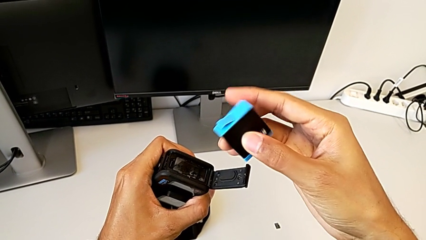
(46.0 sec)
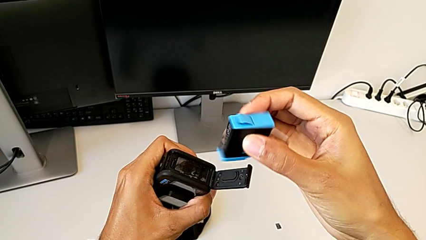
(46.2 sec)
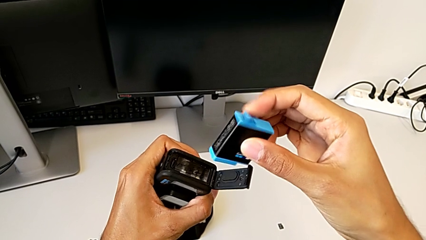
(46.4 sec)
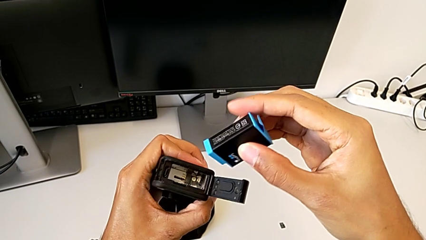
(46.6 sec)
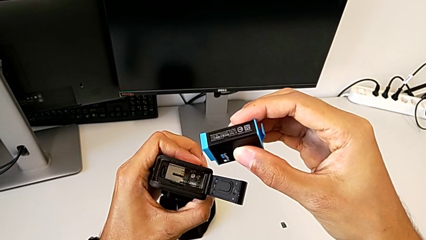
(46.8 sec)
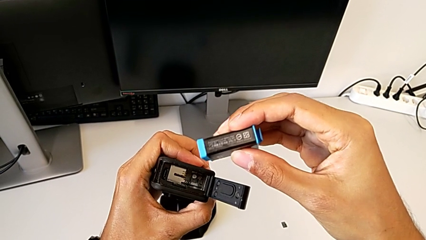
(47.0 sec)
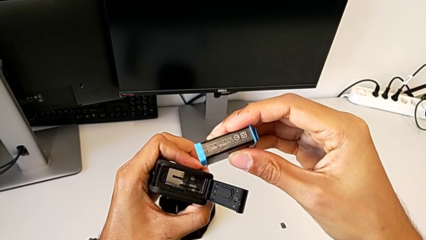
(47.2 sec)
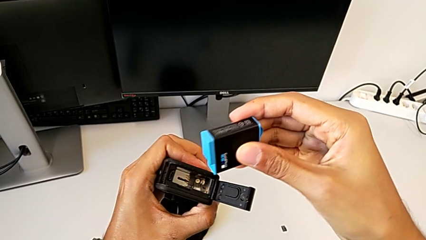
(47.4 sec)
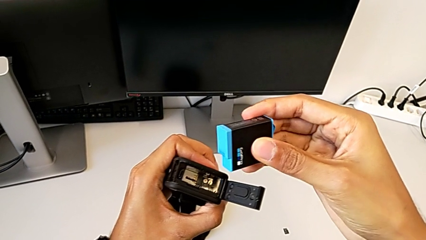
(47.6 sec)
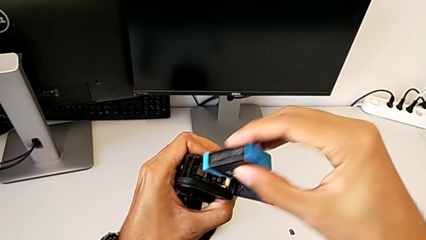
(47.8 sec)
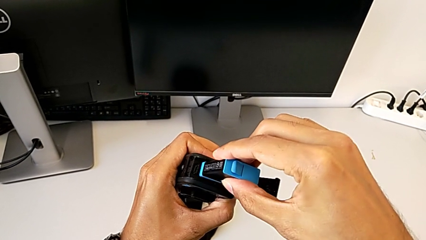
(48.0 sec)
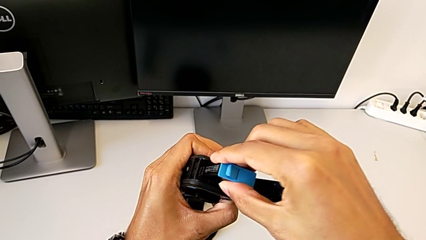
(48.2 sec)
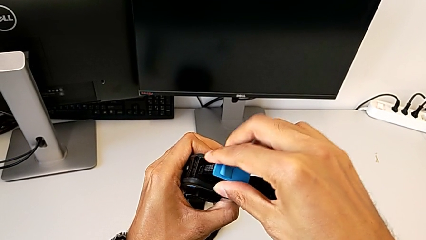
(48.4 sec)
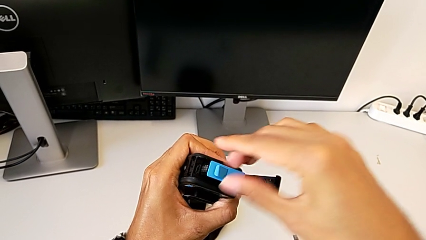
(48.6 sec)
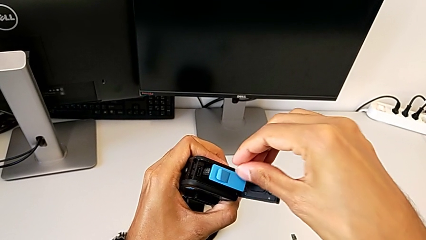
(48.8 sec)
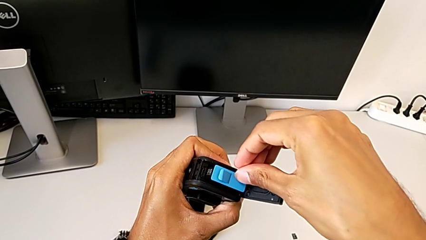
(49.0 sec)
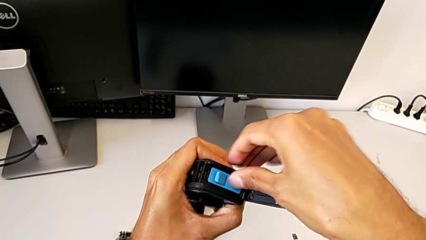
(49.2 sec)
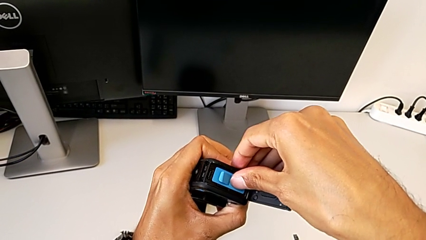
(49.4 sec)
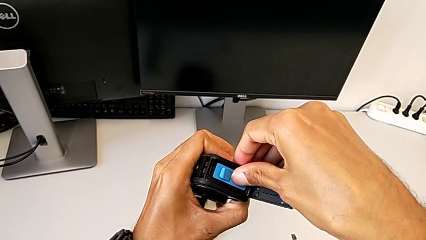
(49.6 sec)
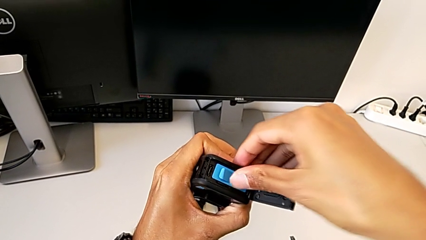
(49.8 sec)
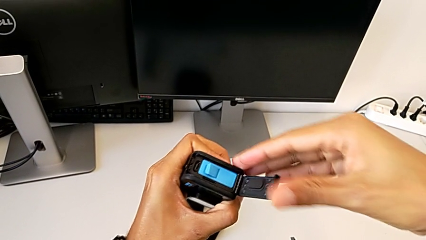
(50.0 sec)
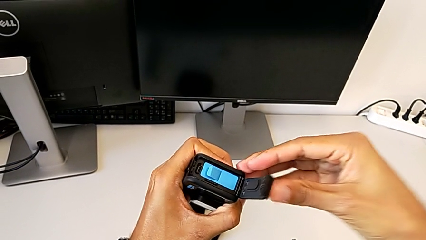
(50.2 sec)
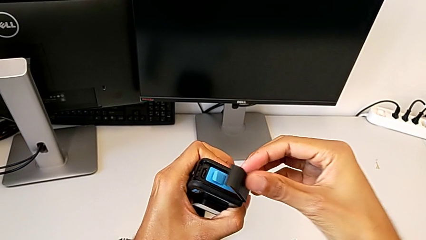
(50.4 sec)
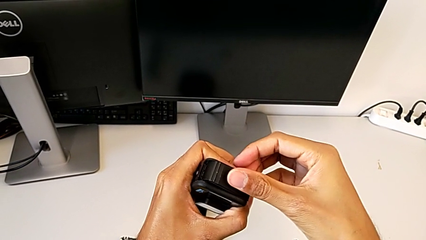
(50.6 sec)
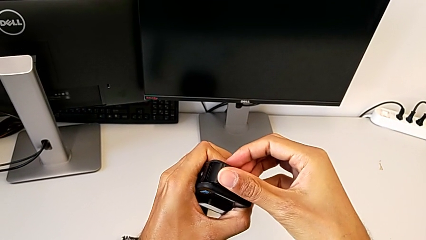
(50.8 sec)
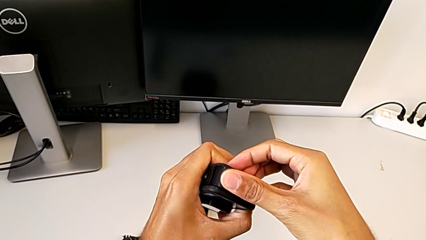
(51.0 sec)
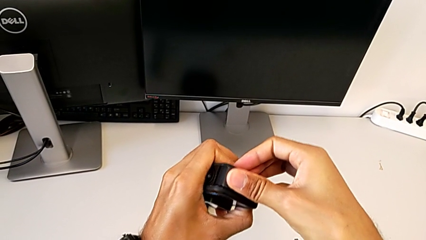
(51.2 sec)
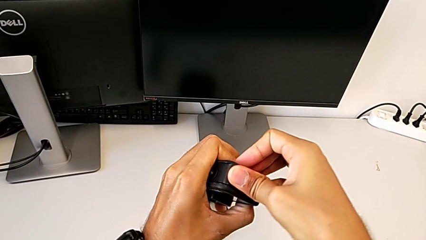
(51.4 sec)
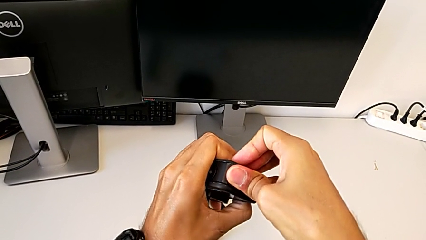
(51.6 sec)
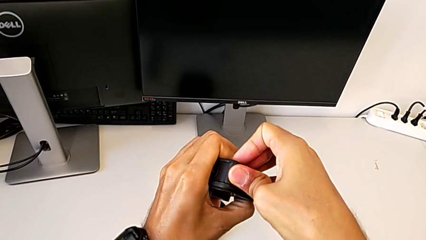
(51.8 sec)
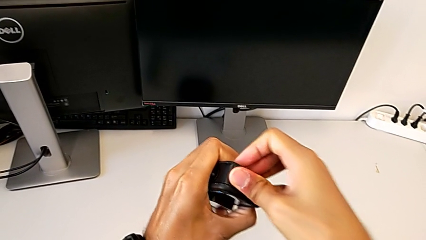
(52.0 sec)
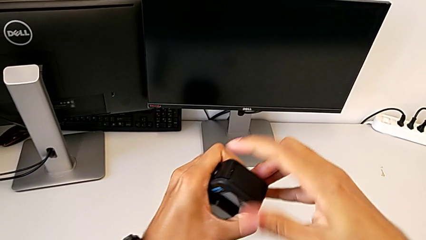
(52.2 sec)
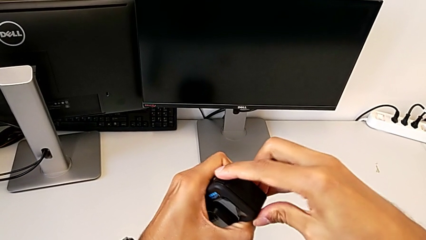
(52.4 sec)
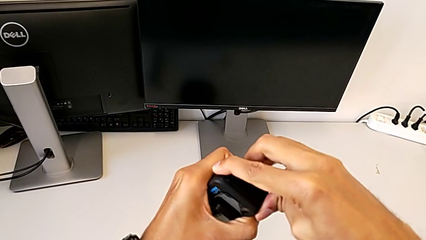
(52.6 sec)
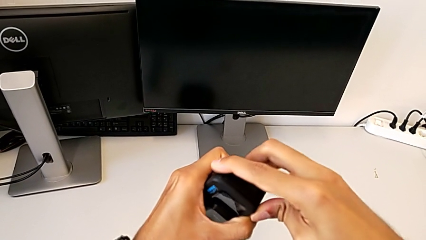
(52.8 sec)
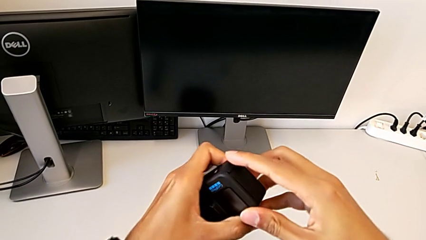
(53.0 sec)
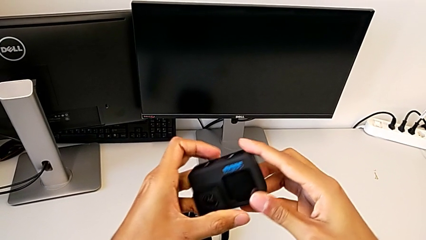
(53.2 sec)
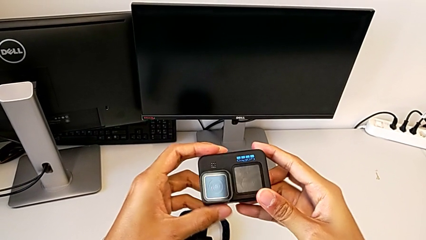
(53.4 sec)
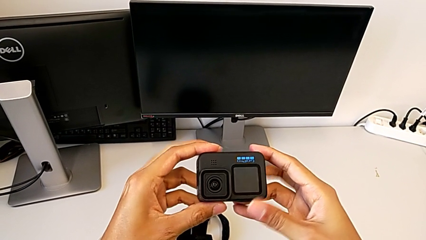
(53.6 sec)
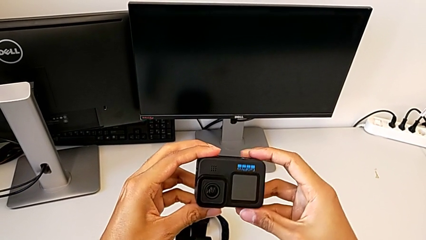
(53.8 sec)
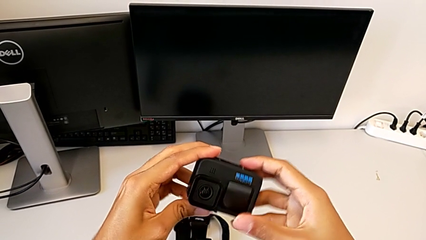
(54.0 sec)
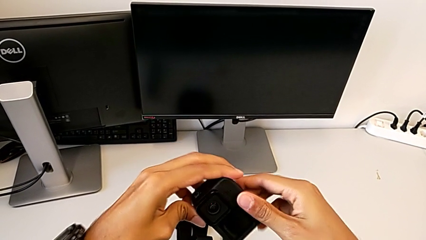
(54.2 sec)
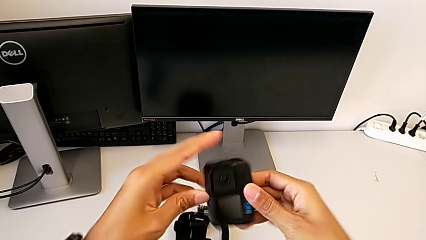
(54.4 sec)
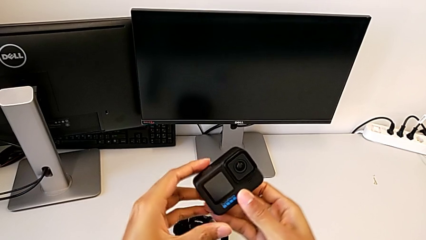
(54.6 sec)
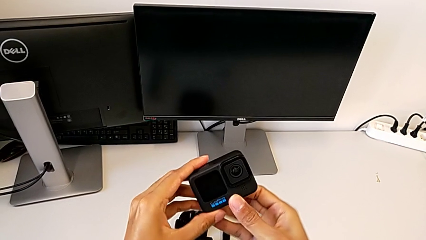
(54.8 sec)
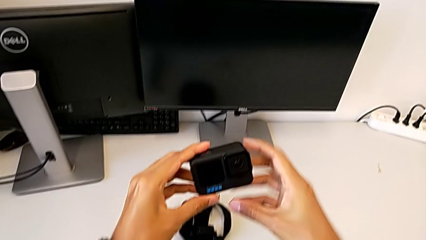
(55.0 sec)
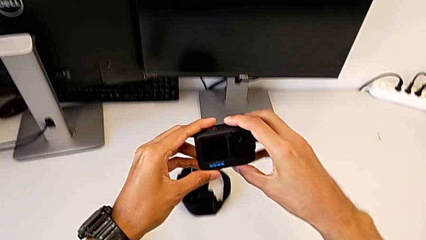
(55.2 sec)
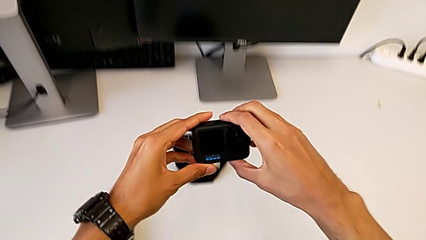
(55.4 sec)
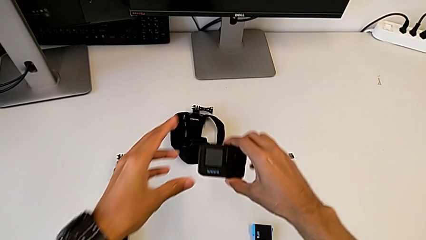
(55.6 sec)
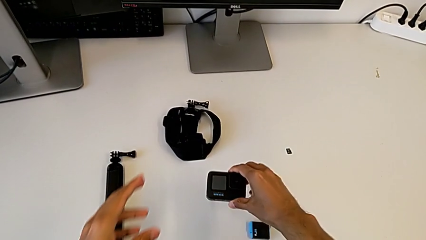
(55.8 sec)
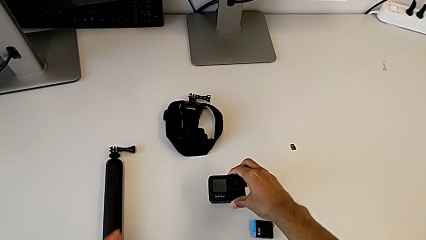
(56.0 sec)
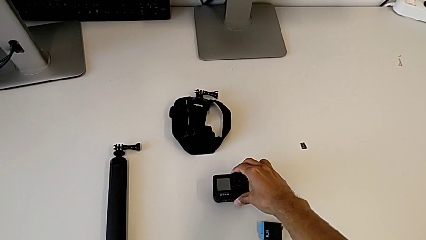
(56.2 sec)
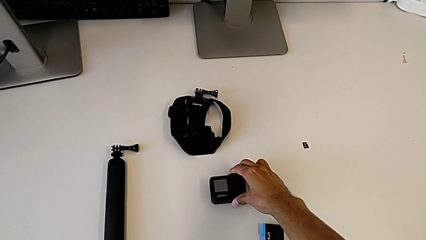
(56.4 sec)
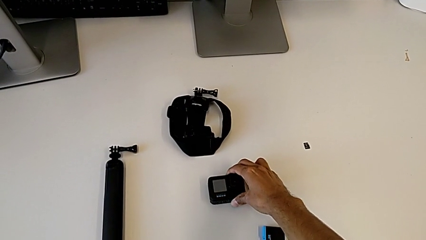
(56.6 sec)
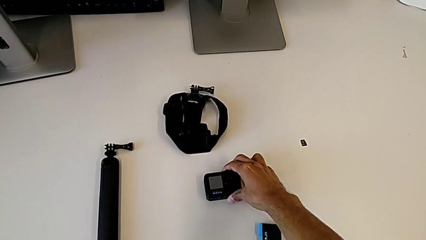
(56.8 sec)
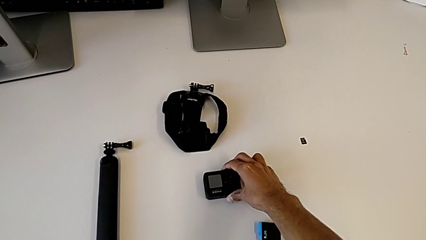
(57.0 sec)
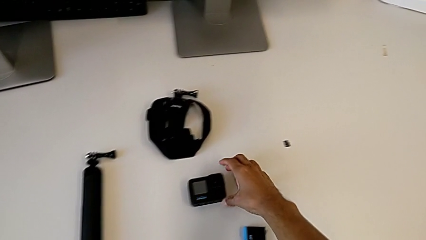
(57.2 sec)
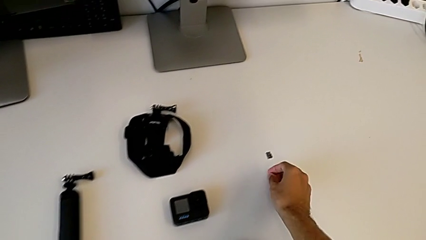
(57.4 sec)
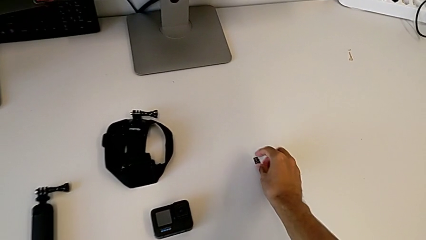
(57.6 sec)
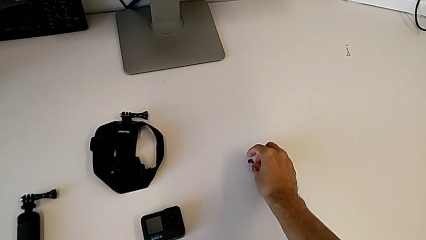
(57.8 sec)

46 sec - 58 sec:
The camera wearer is exchanging the battery for a new one. They keep inserting the blue battery, close the GoPro, hold it and place it.

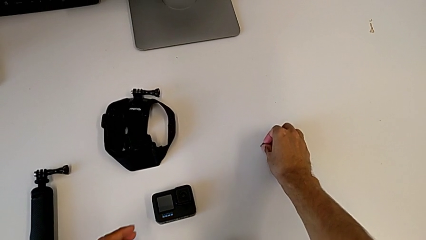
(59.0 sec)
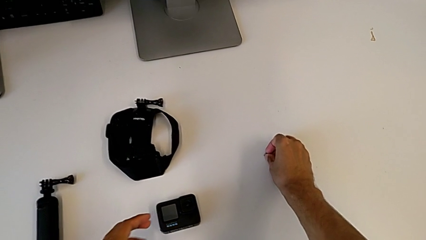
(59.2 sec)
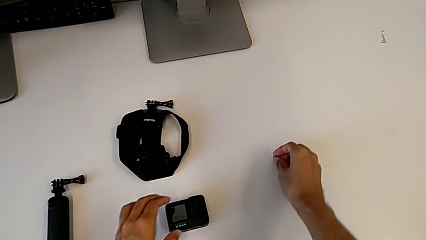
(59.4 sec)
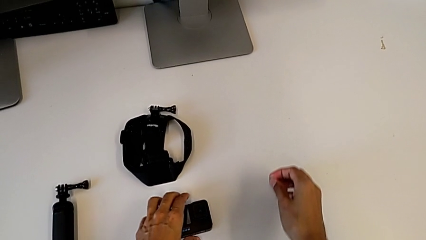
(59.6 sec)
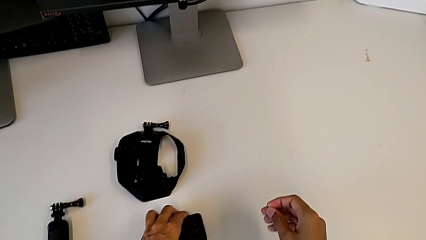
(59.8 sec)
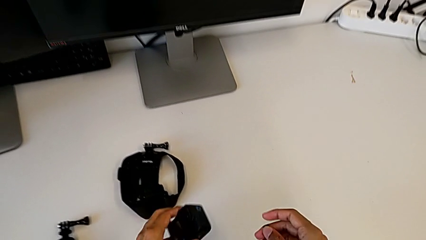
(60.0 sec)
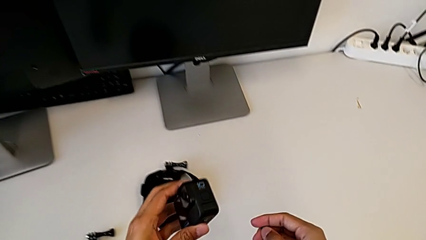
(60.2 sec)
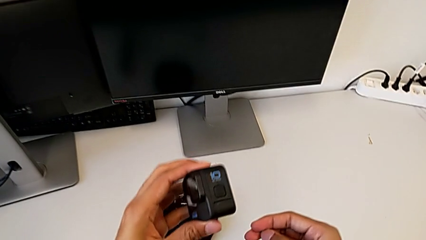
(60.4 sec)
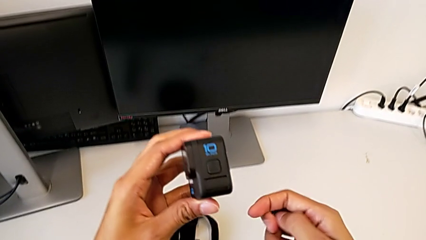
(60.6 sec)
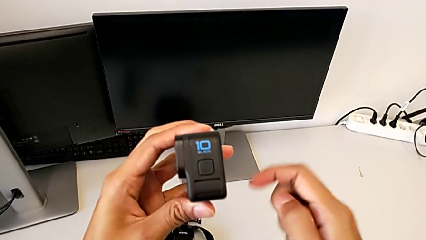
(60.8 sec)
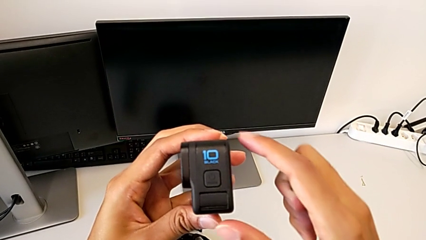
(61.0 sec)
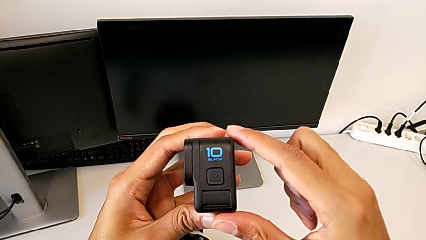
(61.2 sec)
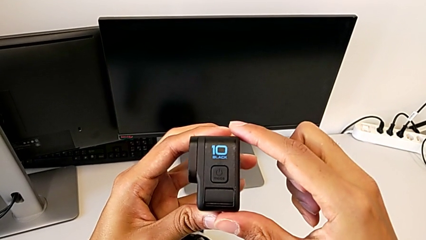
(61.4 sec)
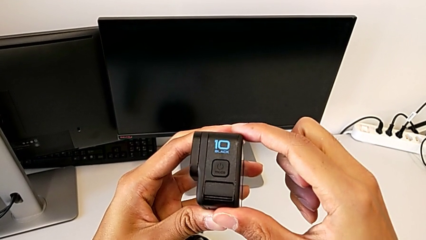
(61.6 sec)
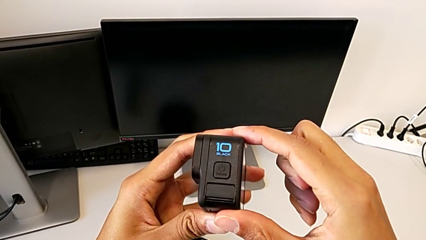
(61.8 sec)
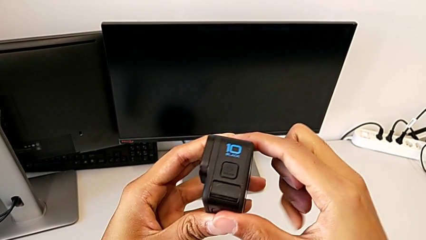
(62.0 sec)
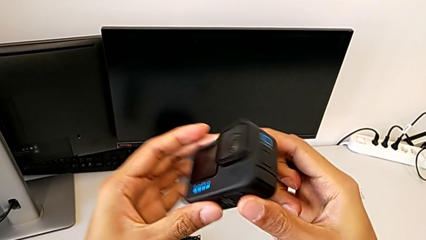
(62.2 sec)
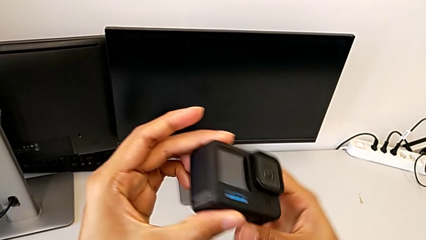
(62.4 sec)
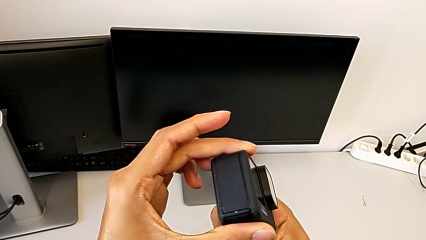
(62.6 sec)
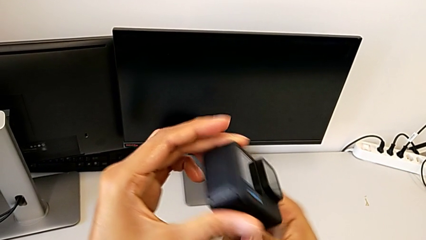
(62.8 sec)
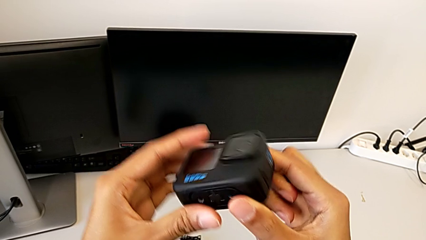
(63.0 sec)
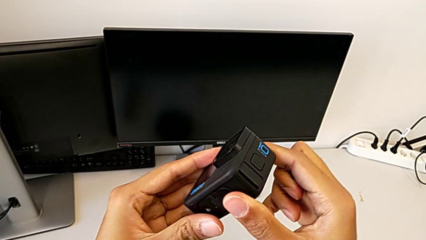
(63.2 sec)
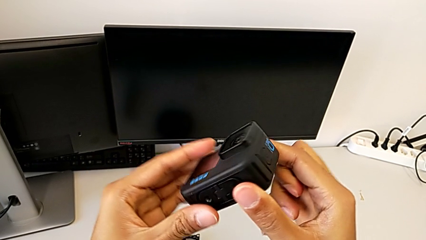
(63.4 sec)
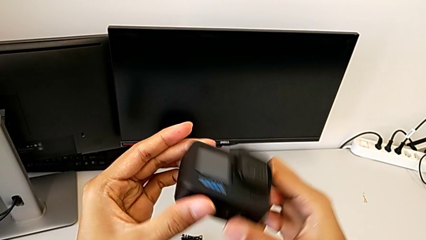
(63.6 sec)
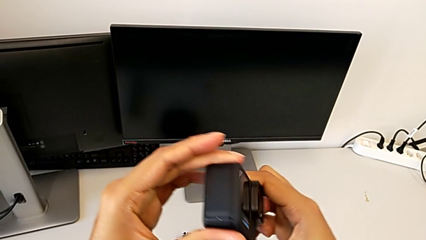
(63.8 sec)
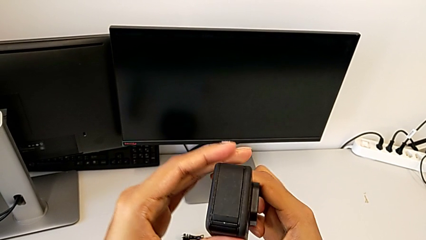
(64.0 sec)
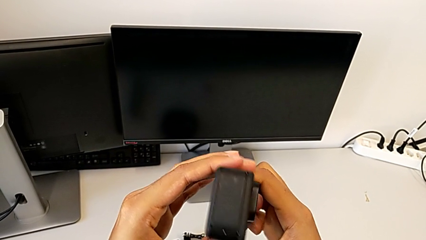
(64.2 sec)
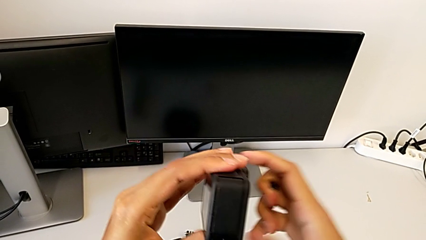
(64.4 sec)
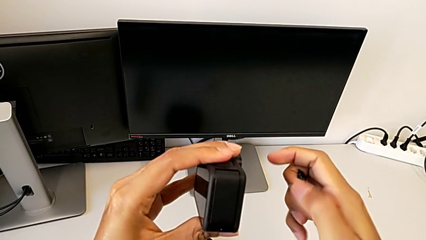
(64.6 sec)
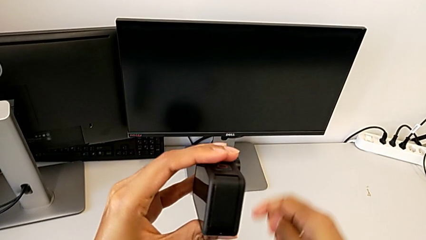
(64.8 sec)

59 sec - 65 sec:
The camera wearer is exchanging the micro SD card. They grab the SD card.
